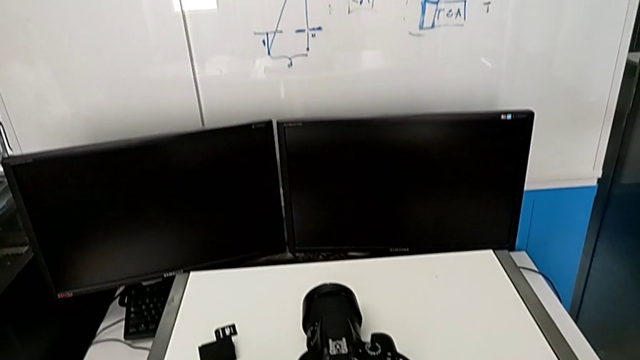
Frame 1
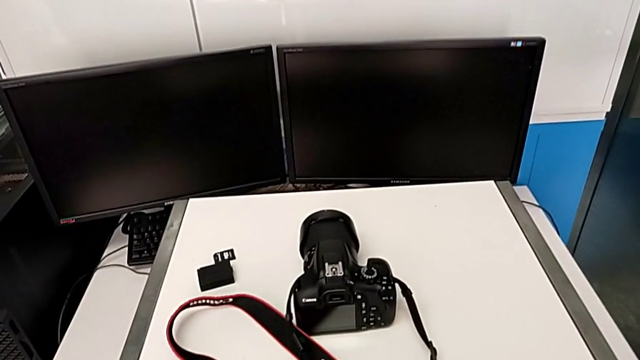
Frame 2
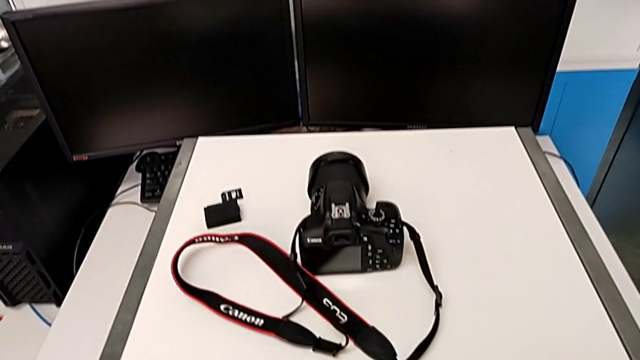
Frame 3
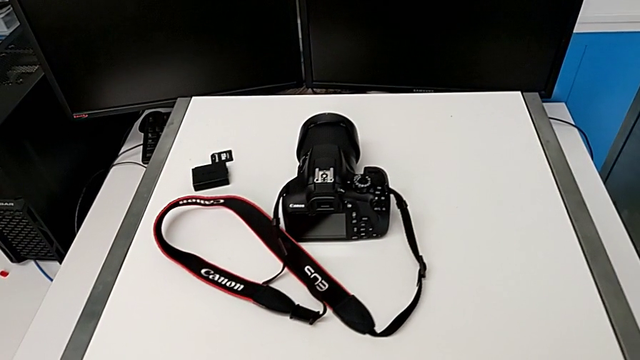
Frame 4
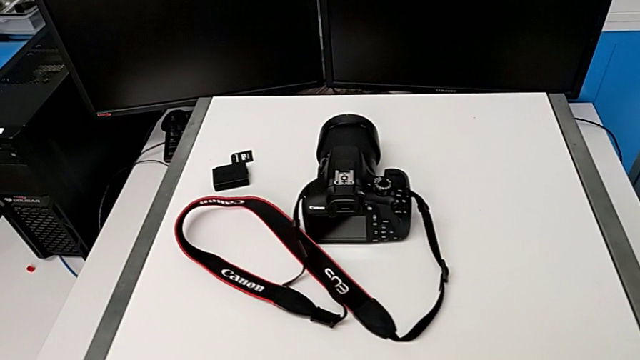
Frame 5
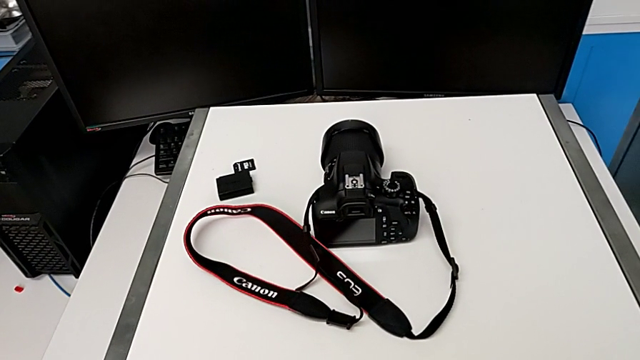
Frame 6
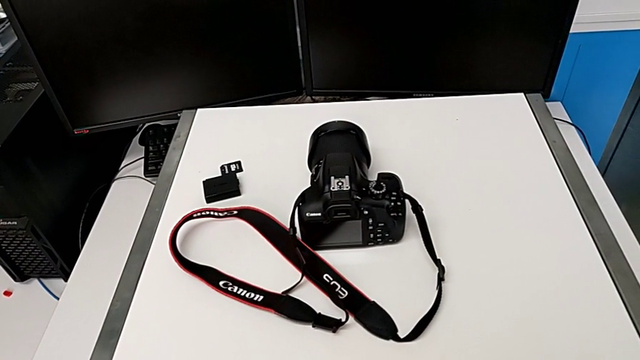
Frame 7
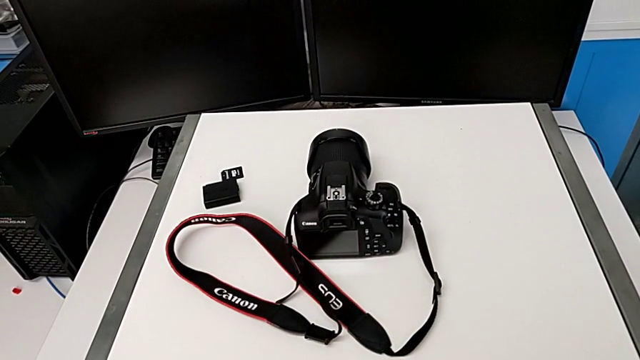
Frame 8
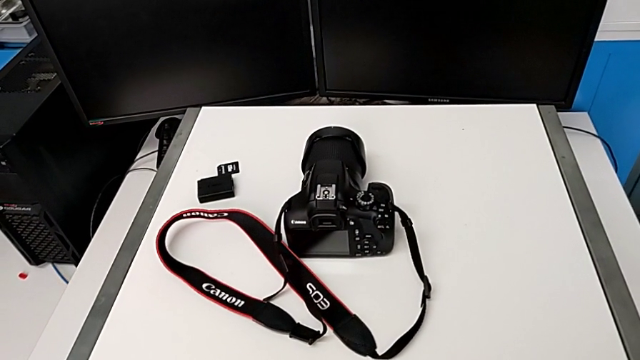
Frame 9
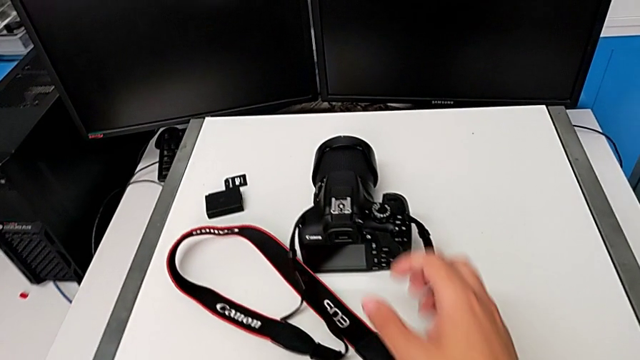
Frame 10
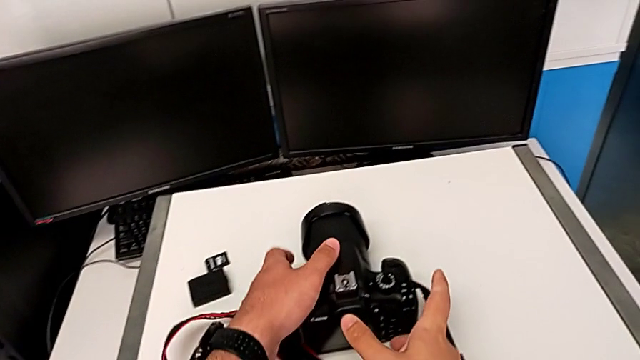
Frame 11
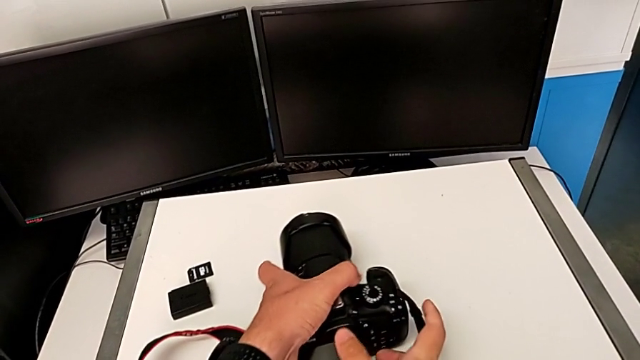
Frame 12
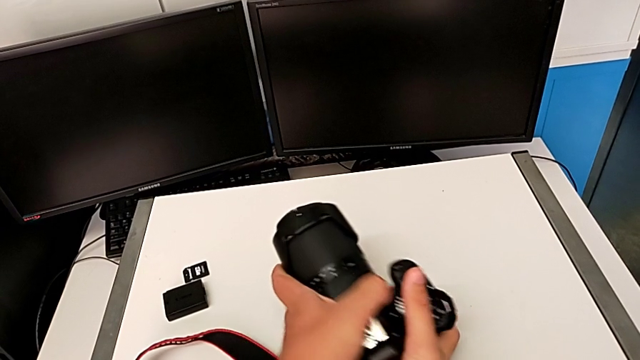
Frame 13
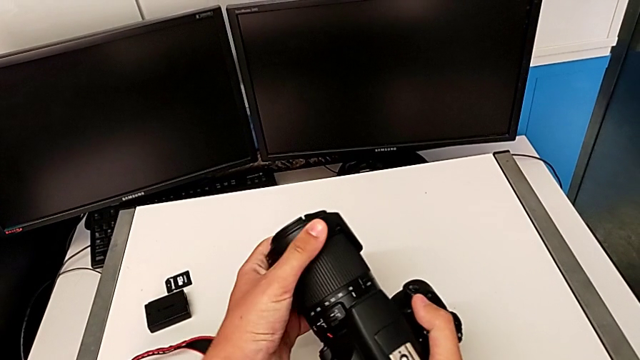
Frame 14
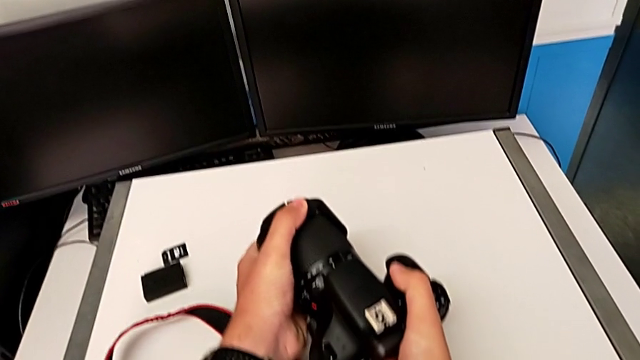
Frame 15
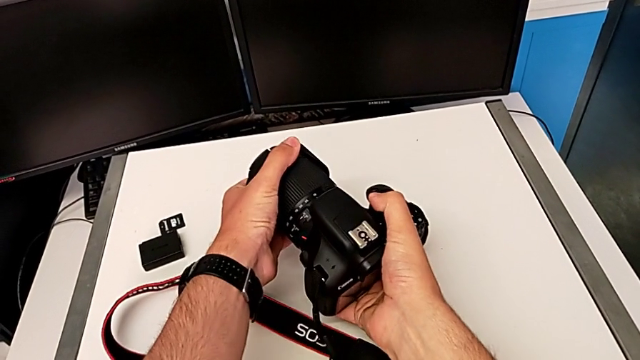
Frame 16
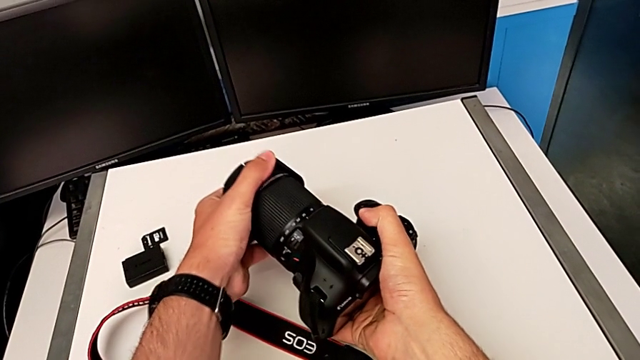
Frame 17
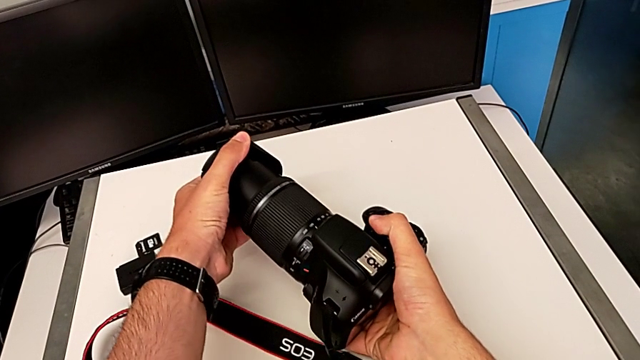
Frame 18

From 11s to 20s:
The camera wearer detaches the lens of the camera. They grab the DSLR, lift it and pull the lens.

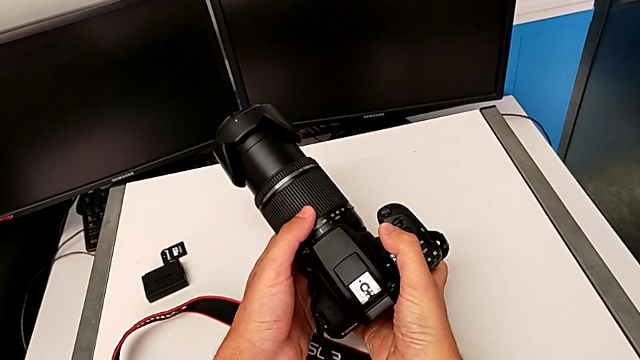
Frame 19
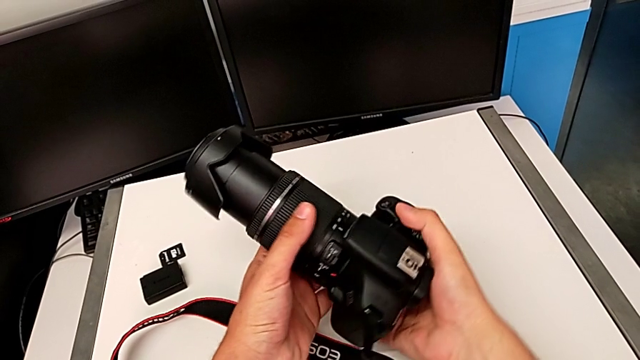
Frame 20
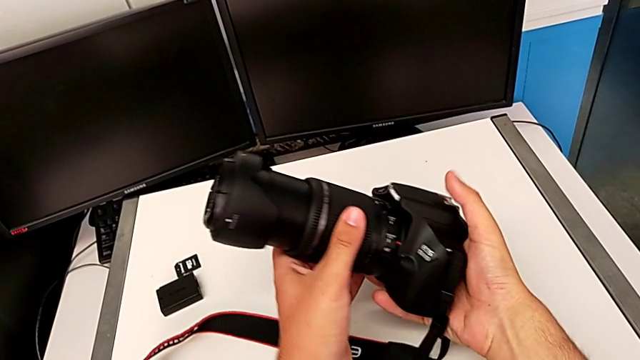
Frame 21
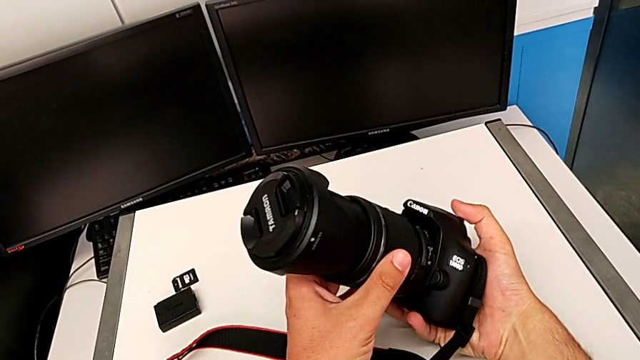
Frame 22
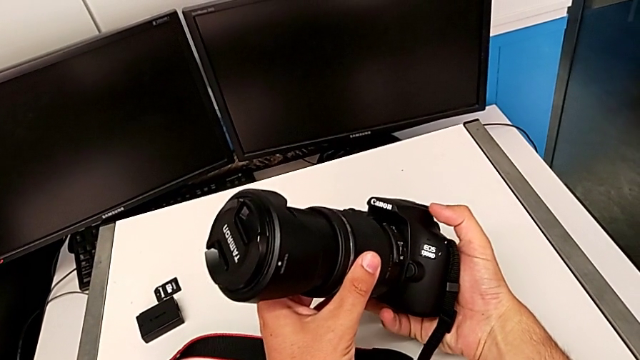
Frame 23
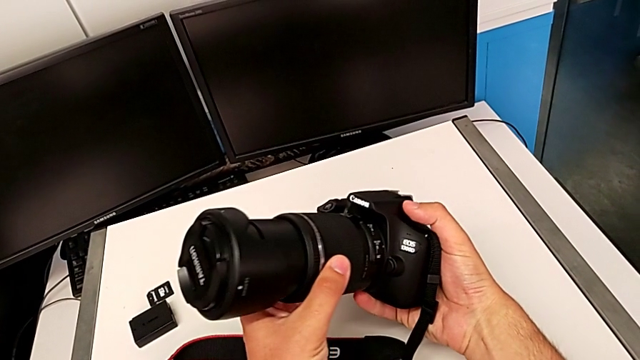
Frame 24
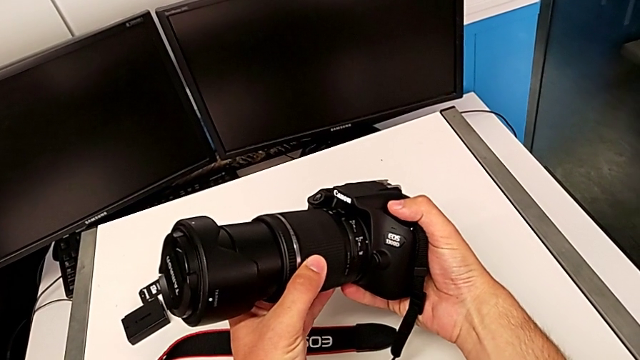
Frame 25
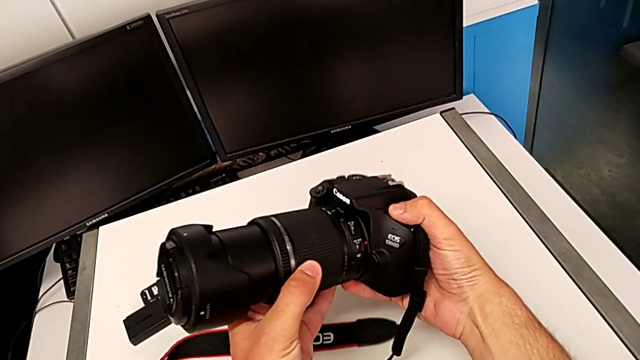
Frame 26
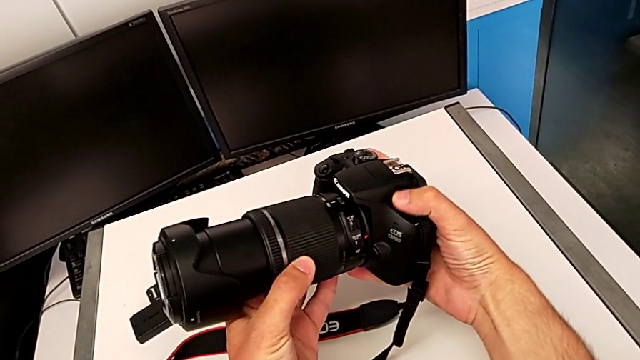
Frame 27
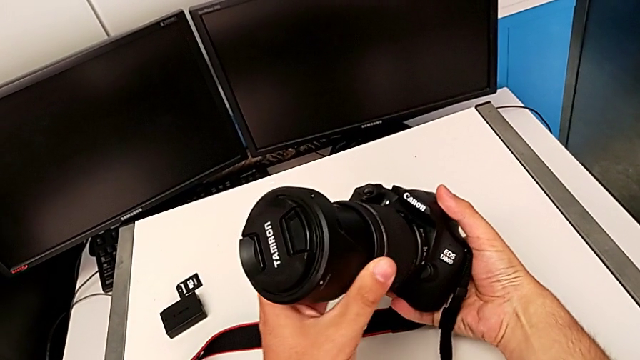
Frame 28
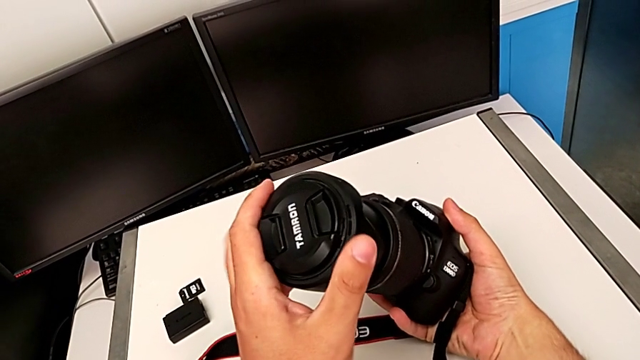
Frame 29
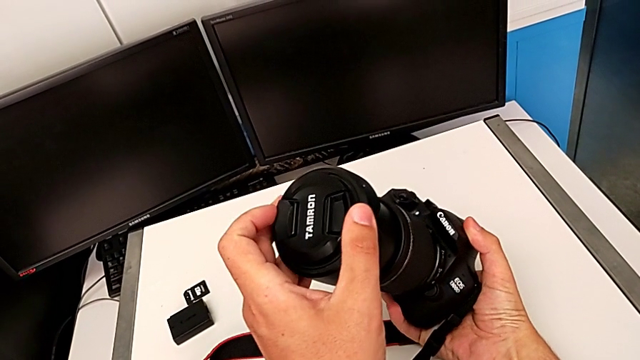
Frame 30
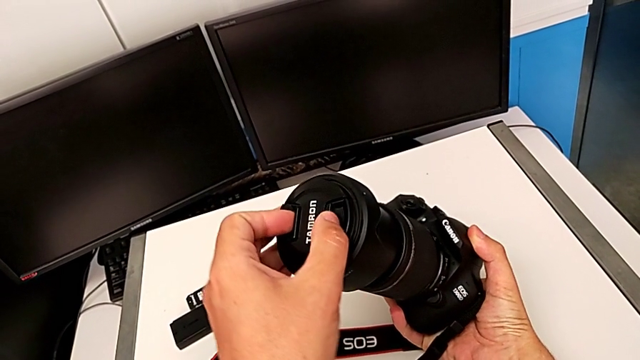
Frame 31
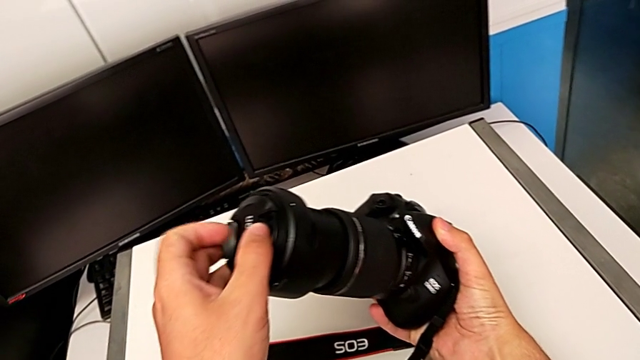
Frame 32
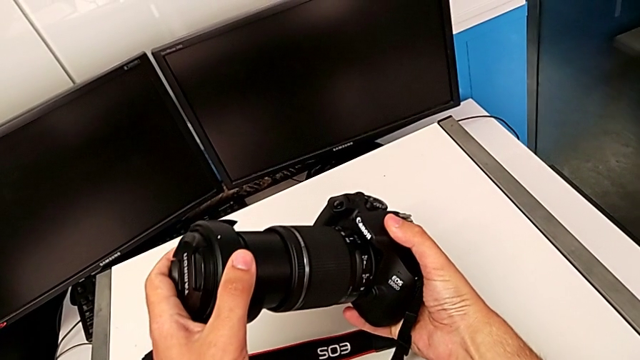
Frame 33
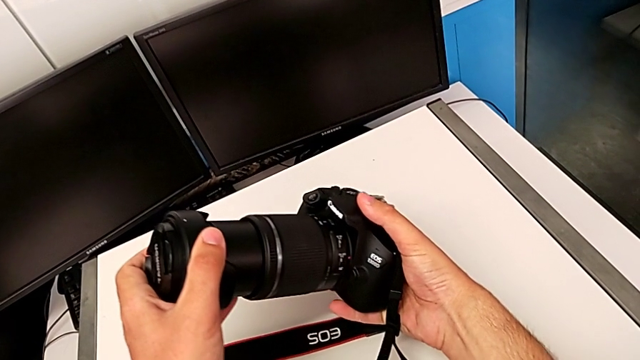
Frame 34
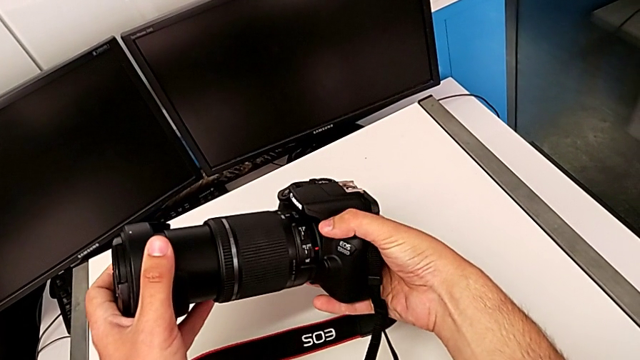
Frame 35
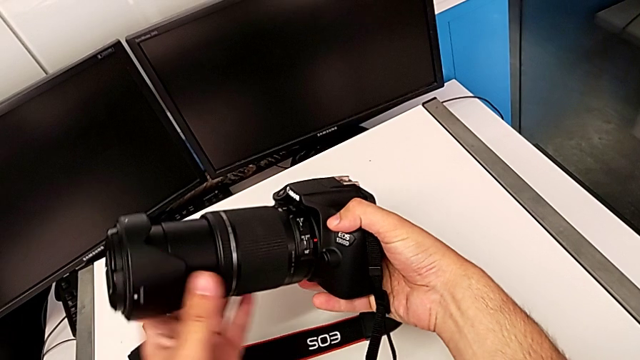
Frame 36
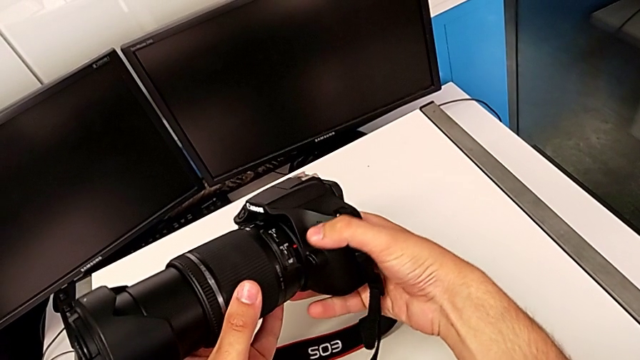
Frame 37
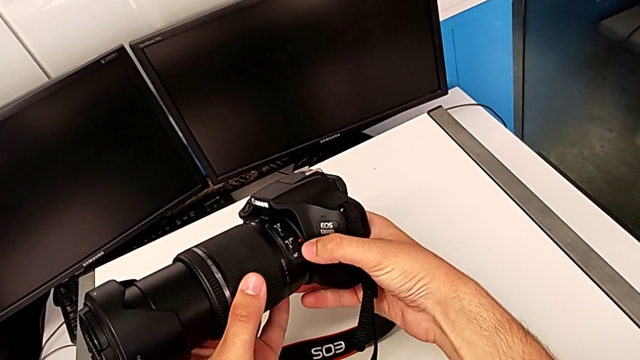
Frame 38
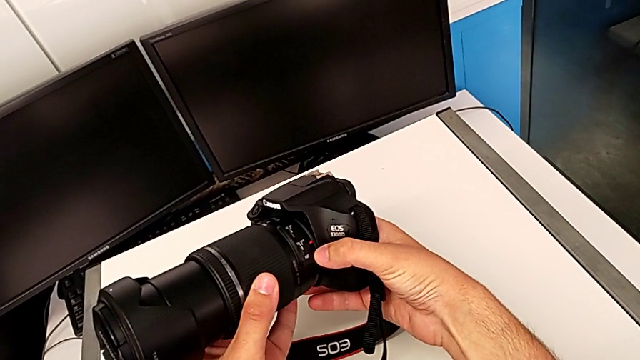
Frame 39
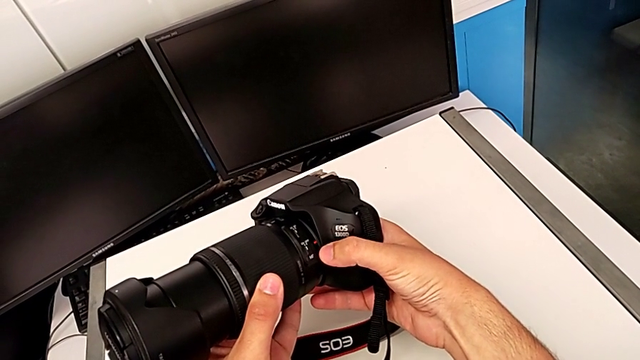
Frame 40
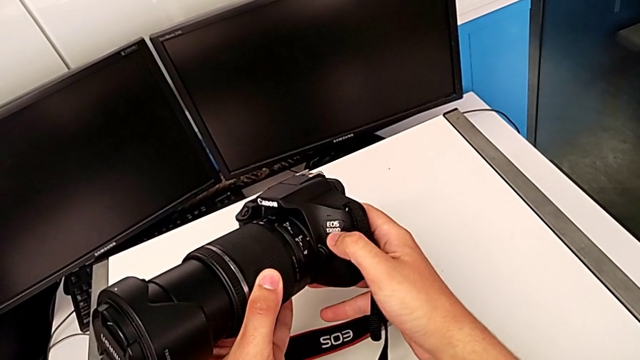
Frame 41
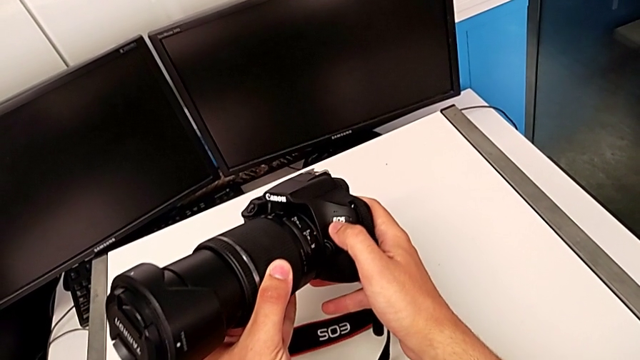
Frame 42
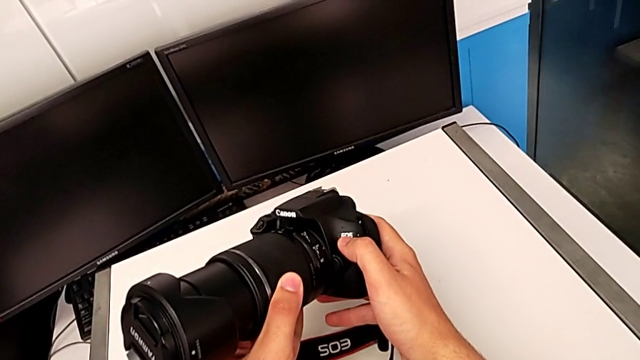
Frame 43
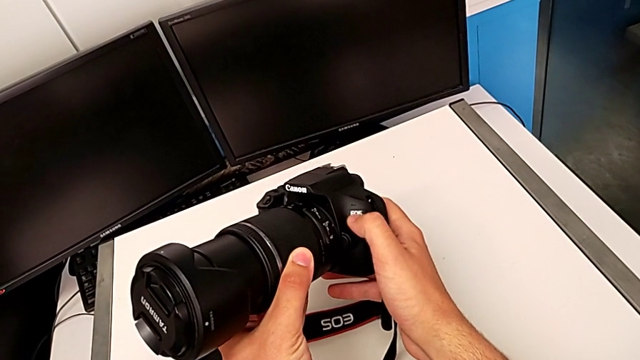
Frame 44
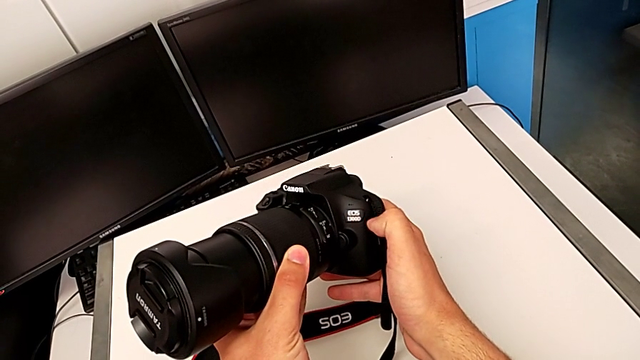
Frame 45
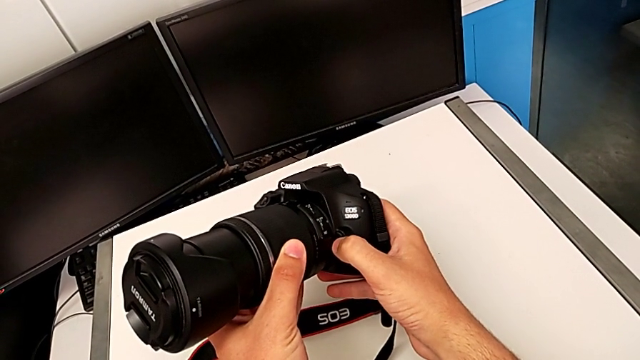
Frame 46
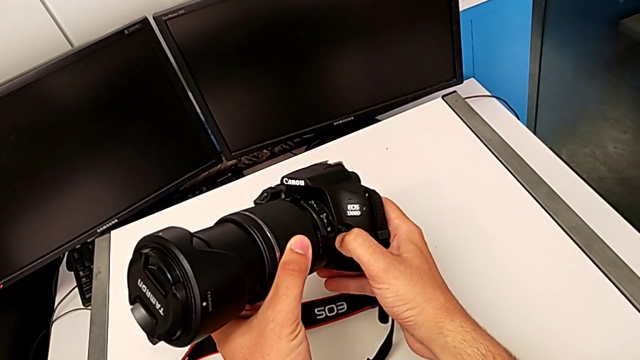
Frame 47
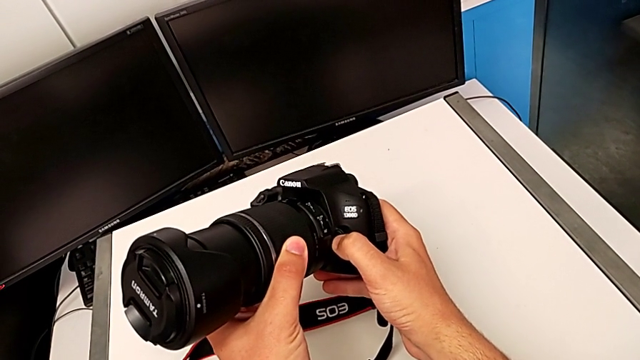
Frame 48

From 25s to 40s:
The camera wearer is detaching the lens. They rotate the DSLR, inspect it, wrongly grab the lens cover, grabbing the wrong place, inspect the DSLR and push the button.
